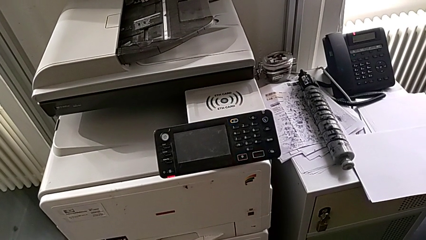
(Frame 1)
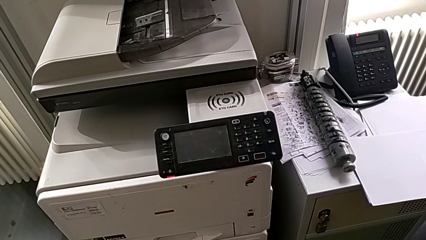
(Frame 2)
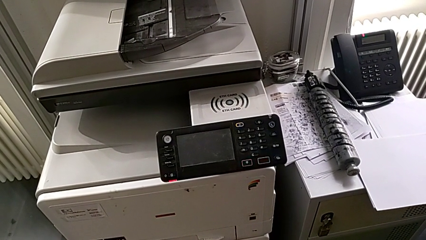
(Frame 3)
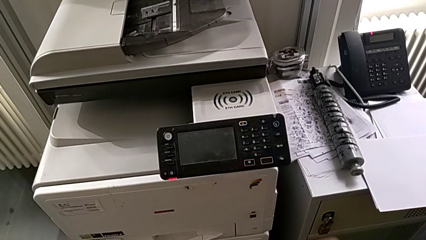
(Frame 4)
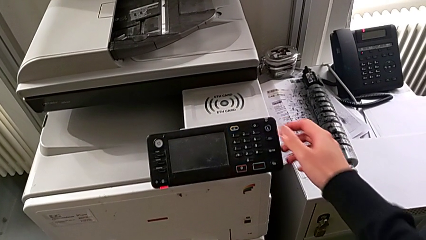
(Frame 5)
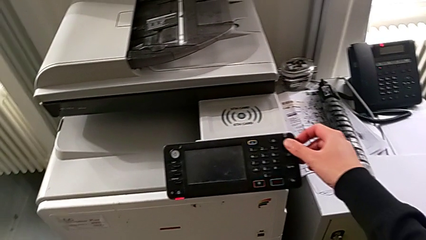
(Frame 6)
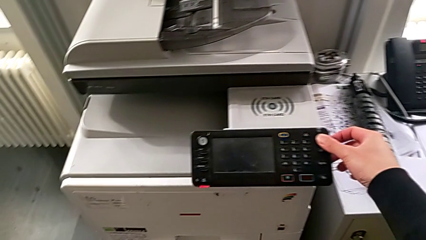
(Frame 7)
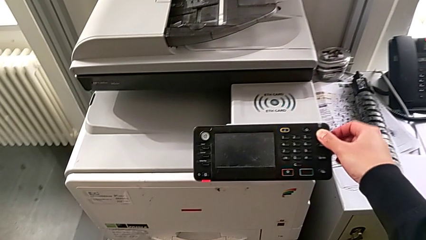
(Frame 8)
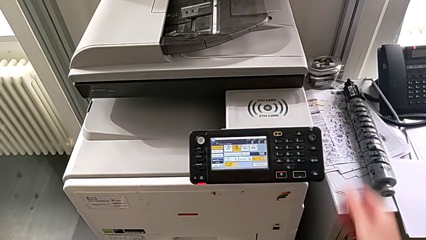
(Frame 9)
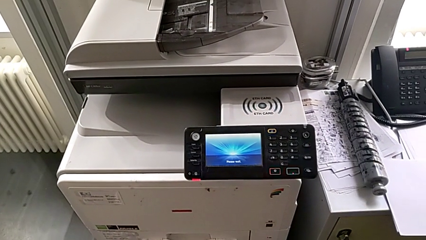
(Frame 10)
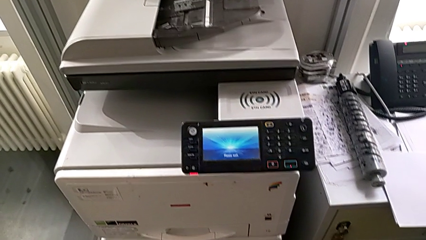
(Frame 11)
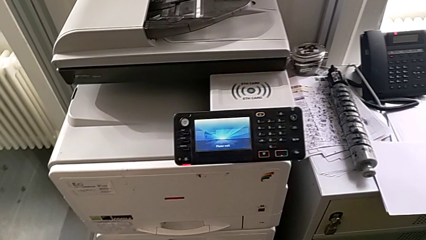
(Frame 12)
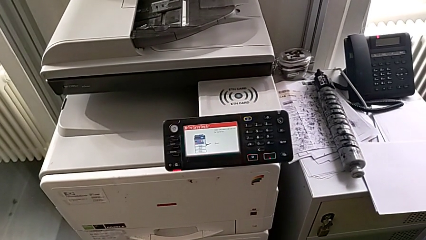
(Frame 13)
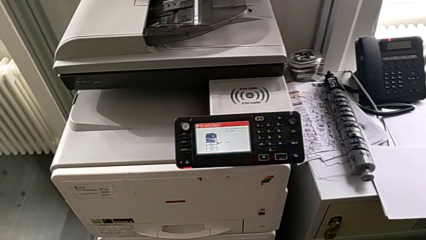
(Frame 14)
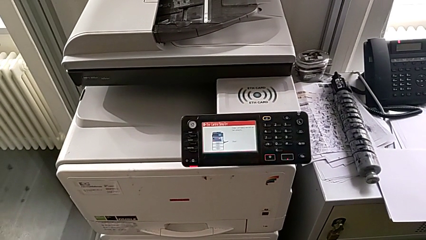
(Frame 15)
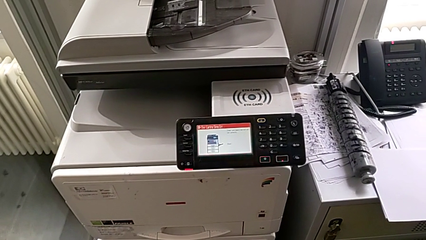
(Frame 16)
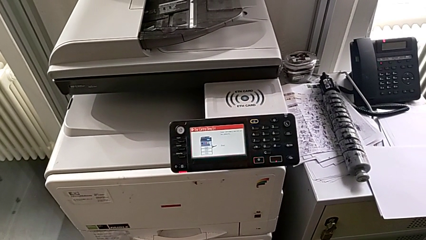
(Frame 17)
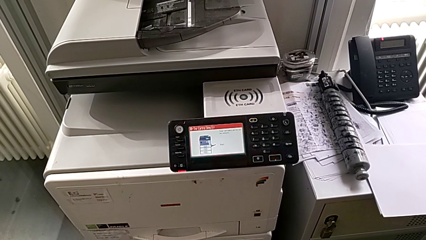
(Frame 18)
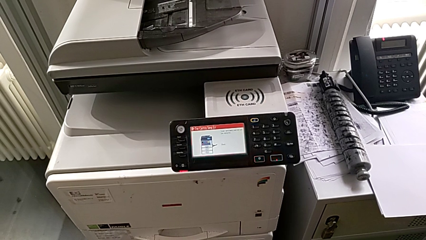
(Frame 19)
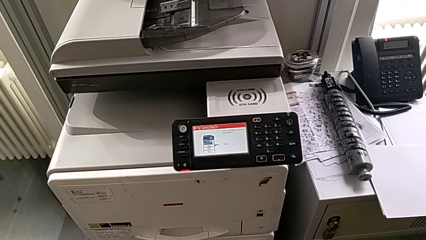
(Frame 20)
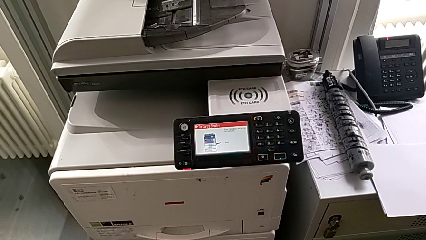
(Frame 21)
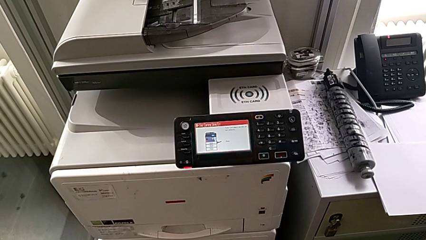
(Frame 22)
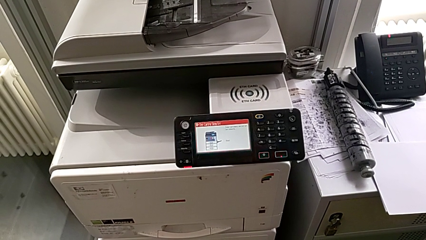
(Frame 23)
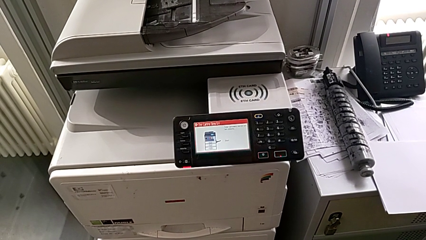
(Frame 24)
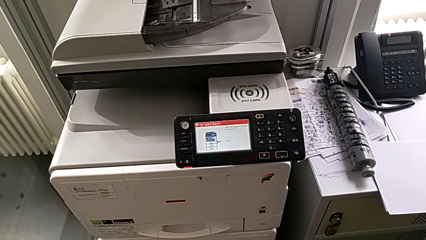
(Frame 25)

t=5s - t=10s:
The camera wearer turns on the printer. They approach the purple button and press it.

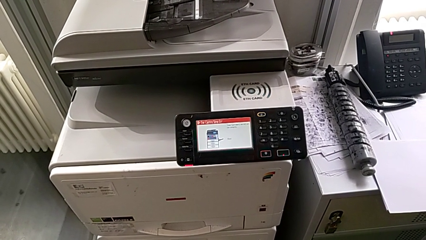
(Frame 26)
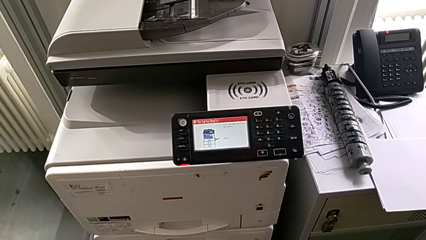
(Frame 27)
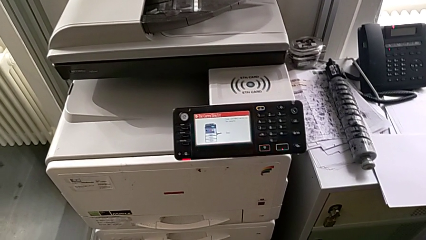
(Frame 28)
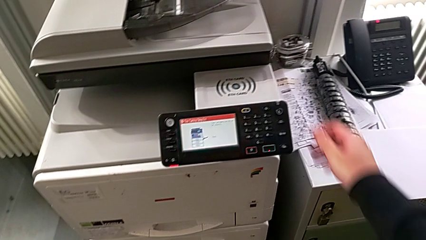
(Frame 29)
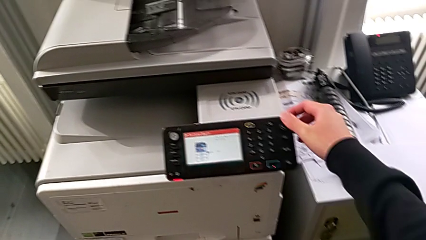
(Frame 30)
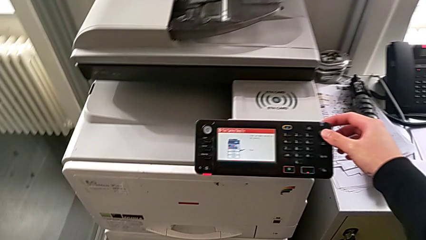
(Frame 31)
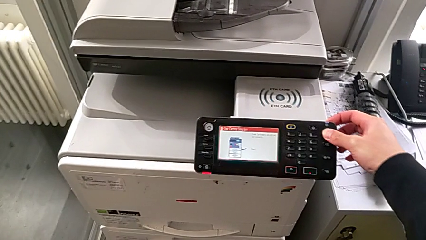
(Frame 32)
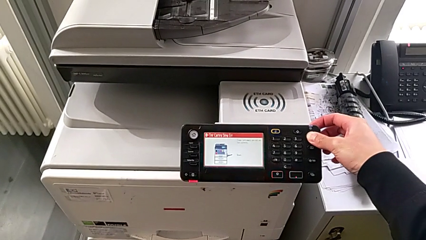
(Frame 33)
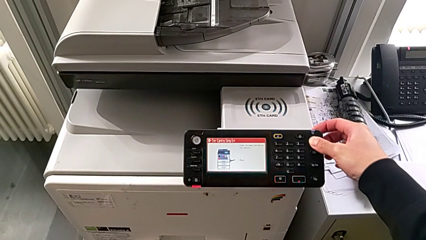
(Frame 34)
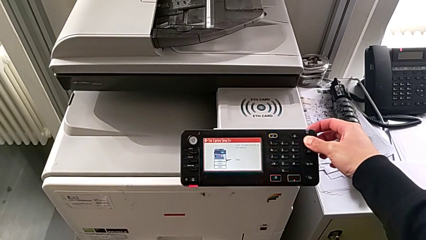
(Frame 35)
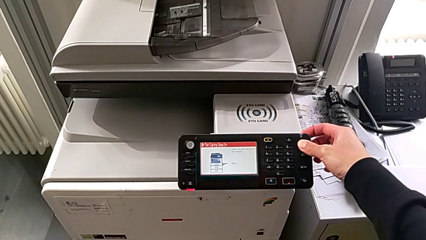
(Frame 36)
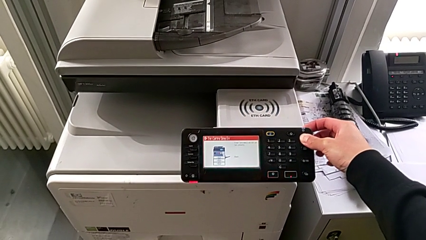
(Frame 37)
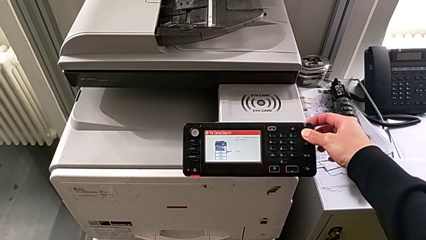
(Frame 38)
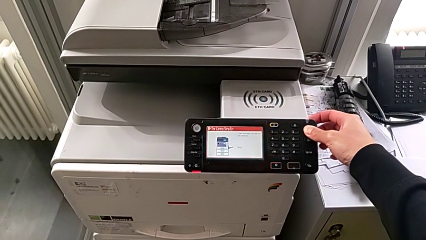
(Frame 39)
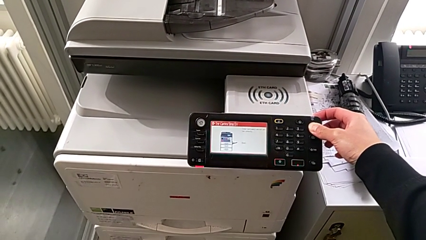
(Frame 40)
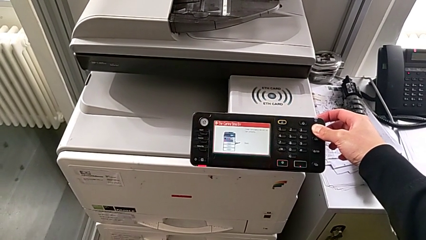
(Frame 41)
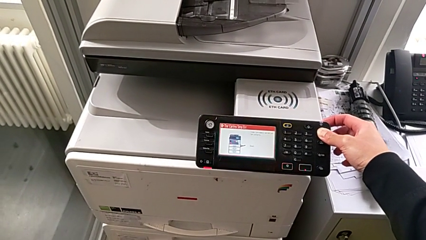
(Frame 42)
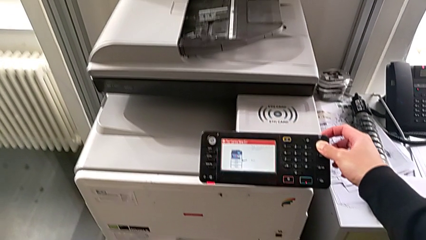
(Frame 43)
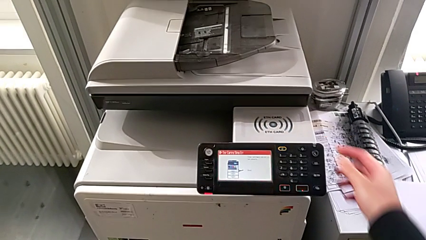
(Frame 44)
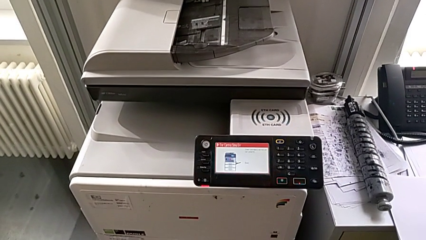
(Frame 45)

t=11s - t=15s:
The camera wearer turns off the printer. They approach the purple button and hold it.

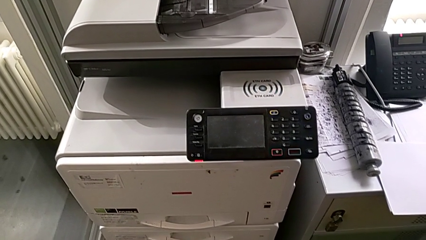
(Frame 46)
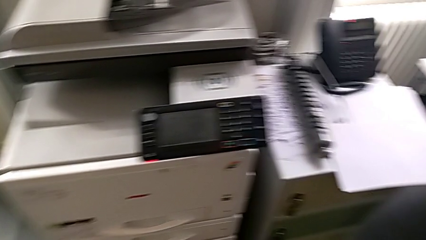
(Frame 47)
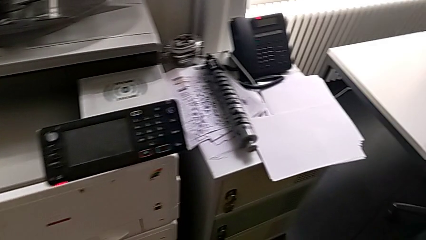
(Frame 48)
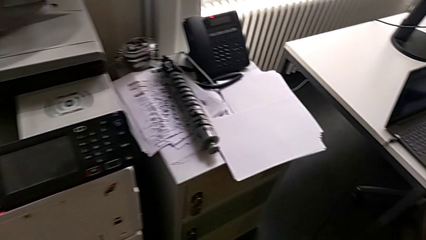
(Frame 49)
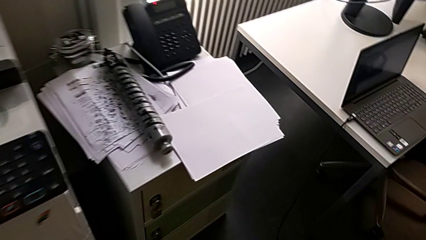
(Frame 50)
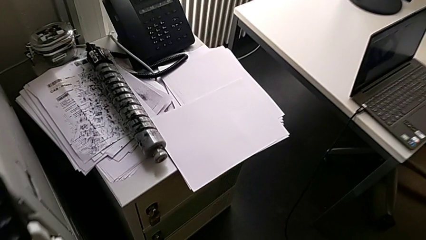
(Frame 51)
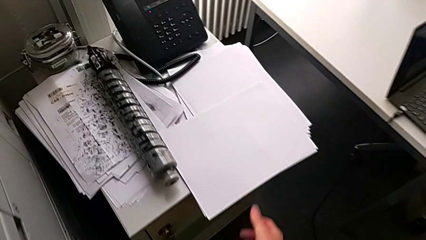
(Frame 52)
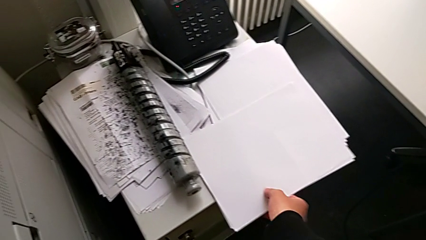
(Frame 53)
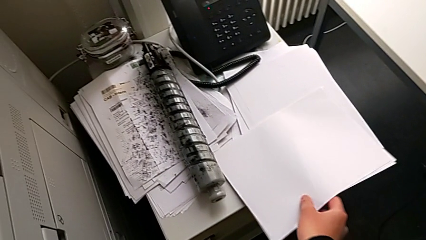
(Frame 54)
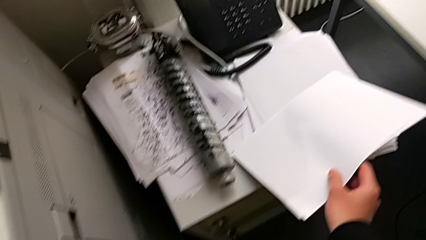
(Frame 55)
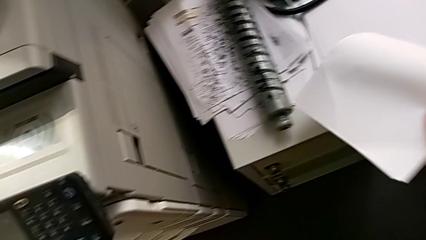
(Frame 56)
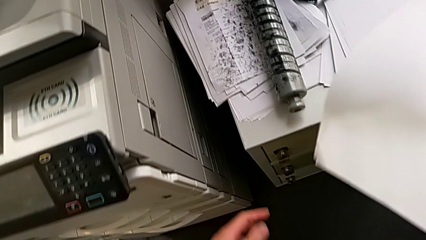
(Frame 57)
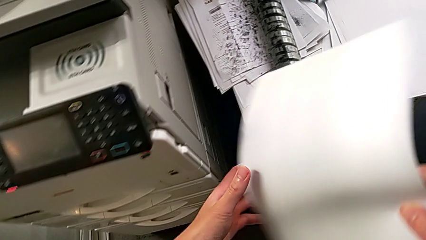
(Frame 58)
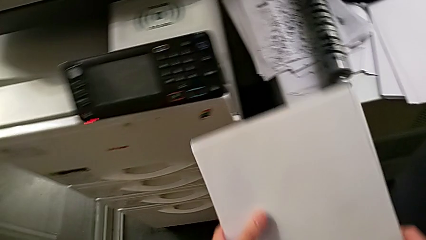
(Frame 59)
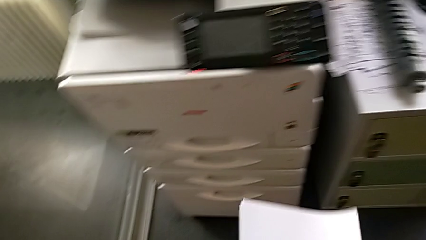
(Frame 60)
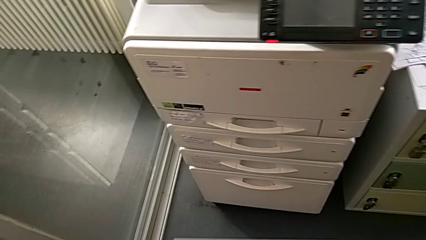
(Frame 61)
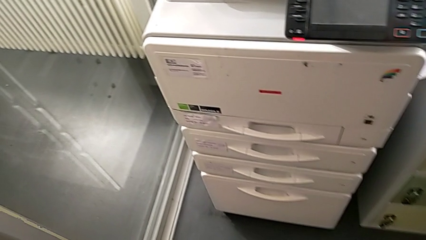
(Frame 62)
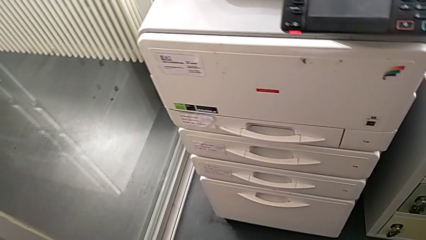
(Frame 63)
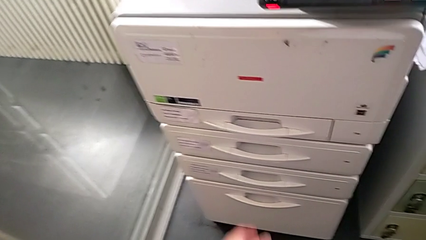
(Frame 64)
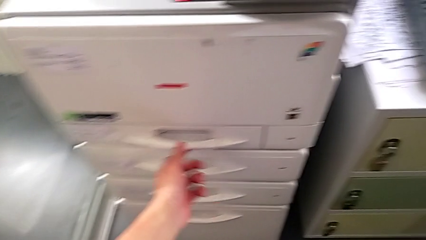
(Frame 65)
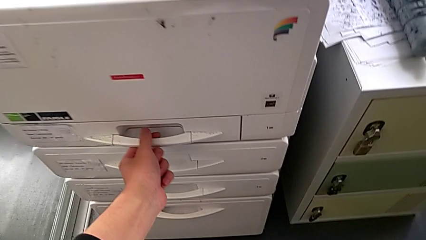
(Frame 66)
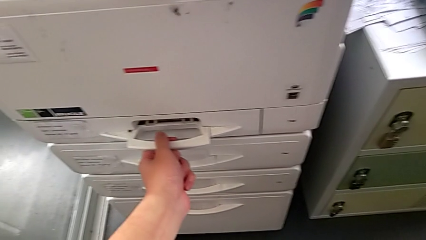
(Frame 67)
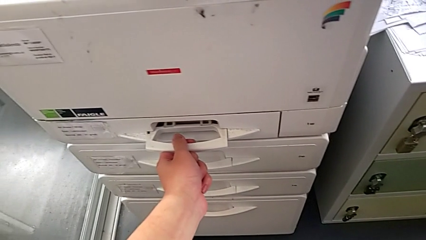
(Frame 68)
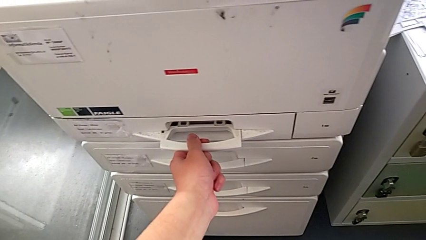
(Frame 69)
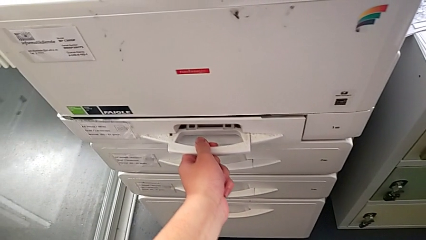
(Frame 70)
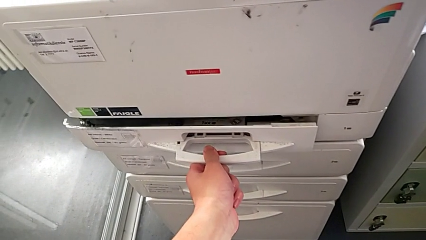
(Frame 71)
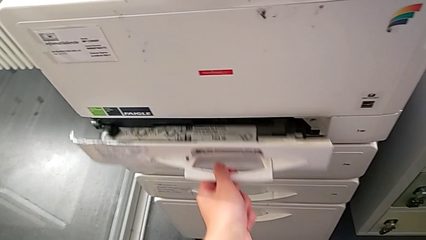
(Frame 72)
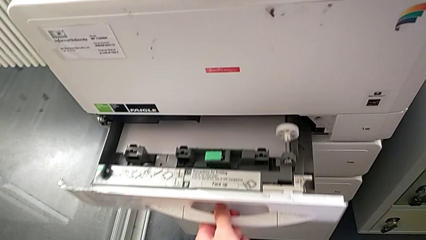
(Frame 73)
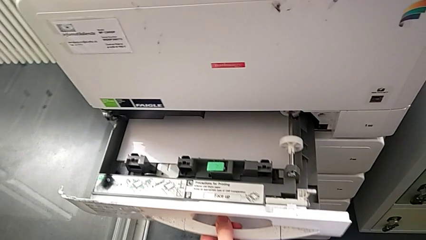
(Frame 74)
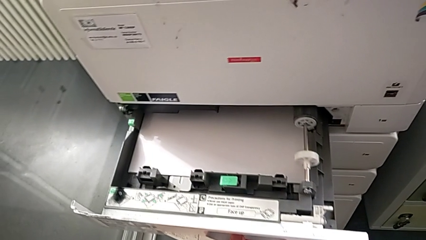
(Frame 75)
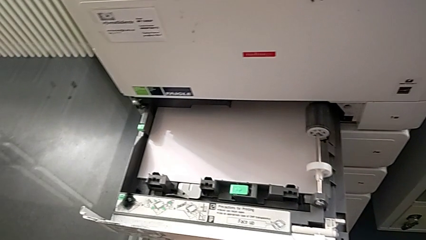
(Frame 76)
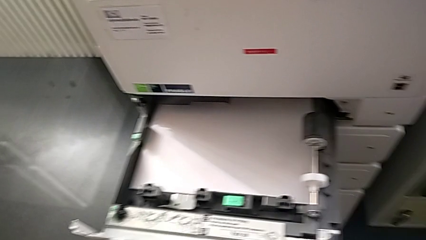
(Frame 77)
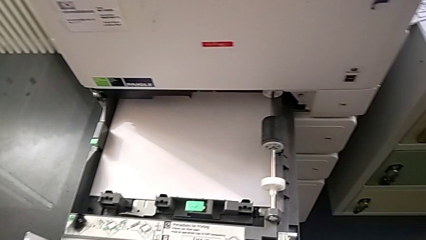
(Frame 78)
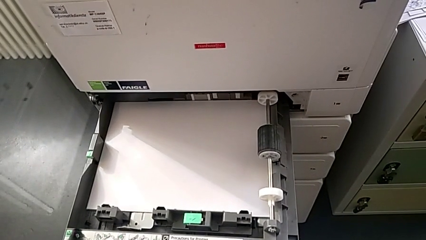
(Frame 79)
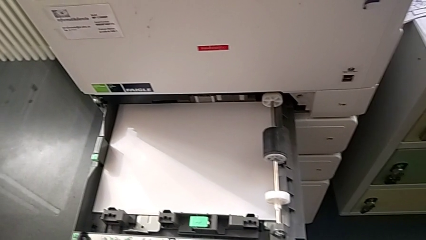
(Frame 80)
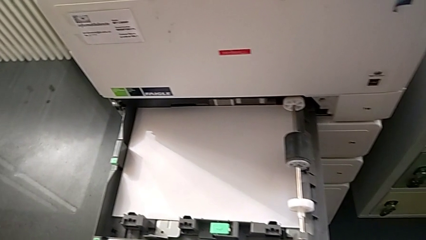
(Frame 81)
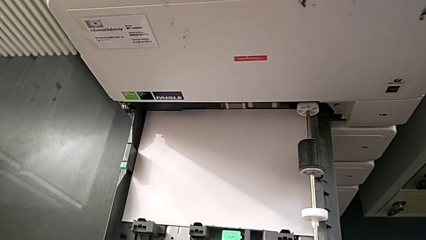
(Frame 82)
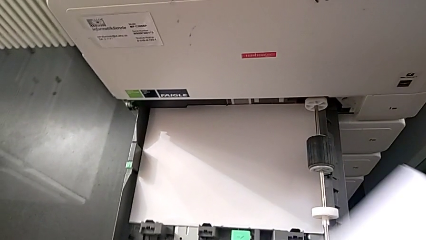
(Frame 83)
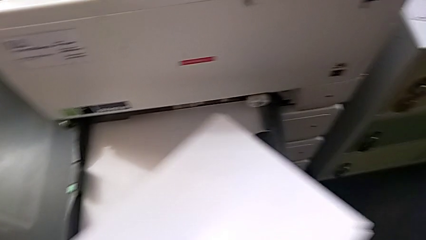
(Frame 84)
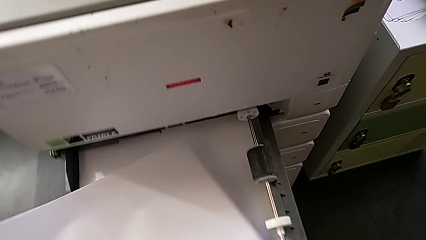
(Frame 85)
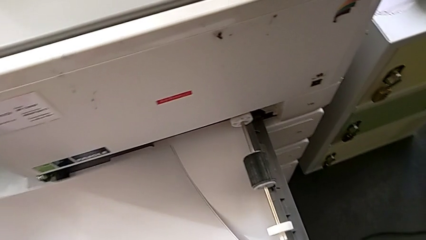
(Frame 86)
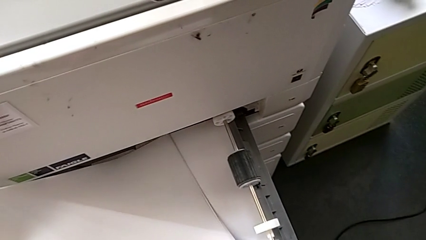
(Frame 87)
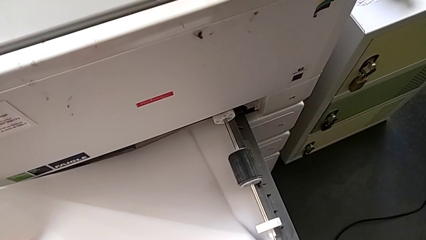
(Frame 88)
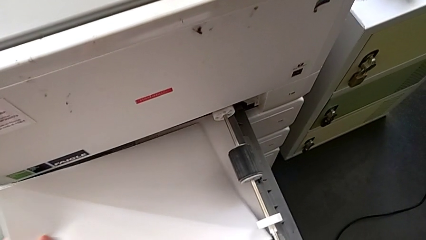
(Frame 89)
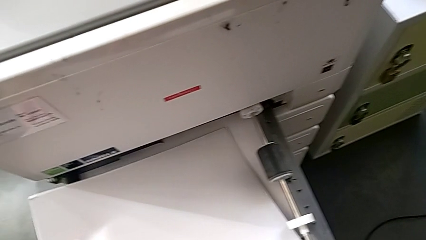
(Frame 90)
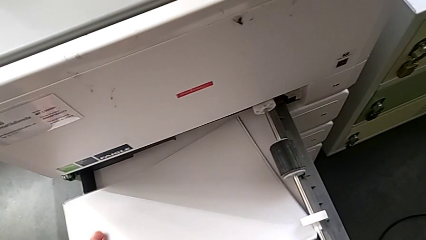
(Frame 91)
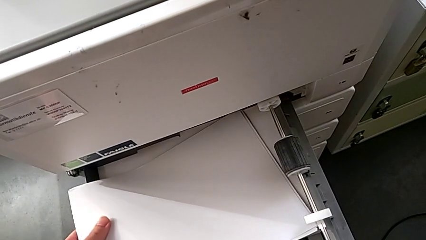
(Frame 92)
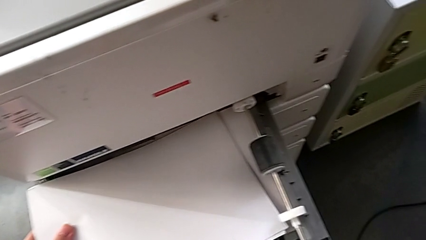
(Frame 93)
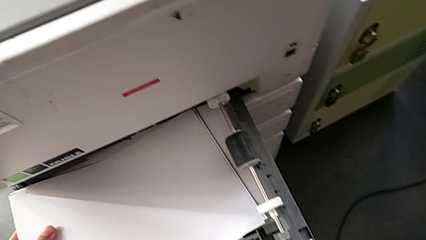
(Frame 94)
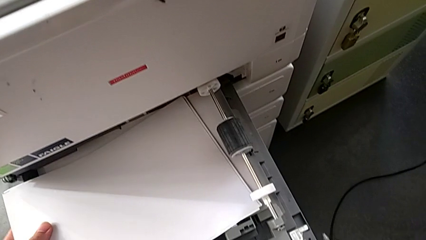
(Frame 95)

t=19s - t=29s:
The camera wearer is loading paper into the printer. They approach the white paper stack, grab it, lift it, pull the first paper tray and begin to insert the white paper stack.
